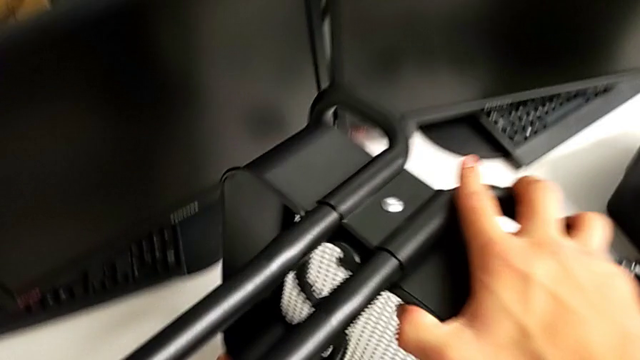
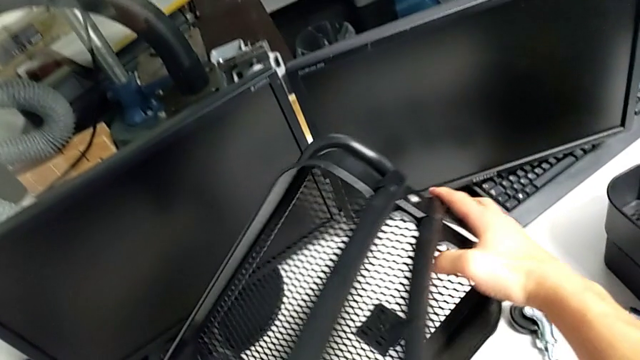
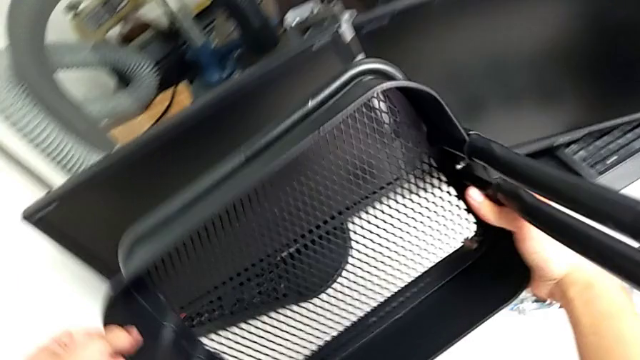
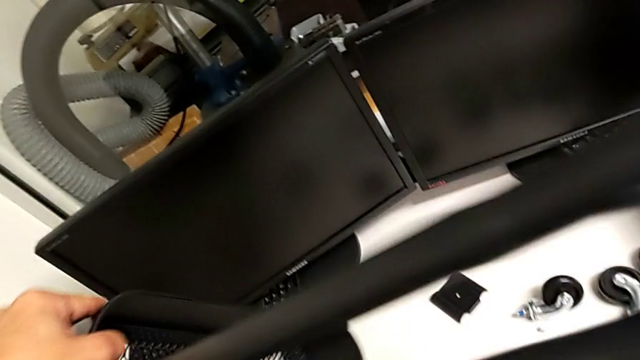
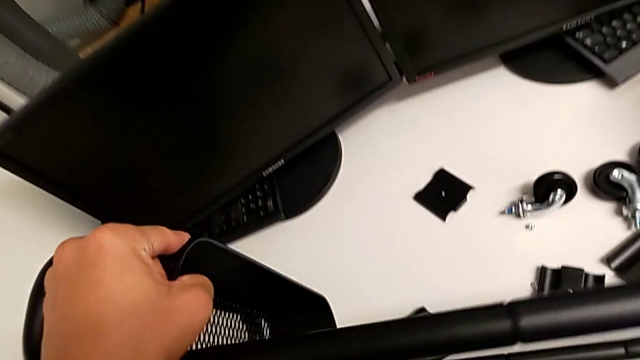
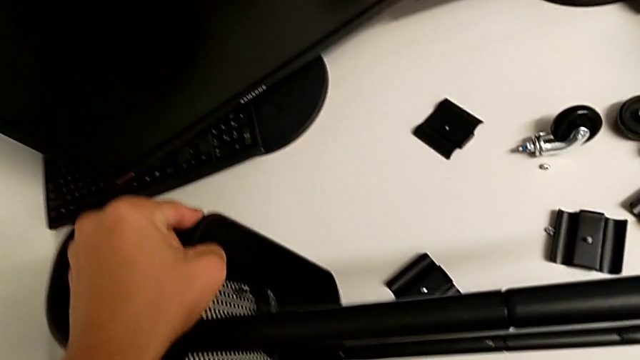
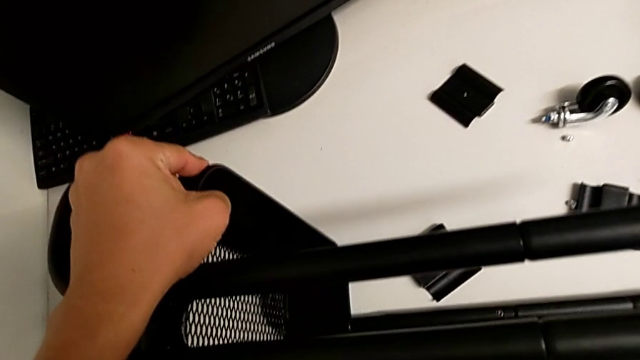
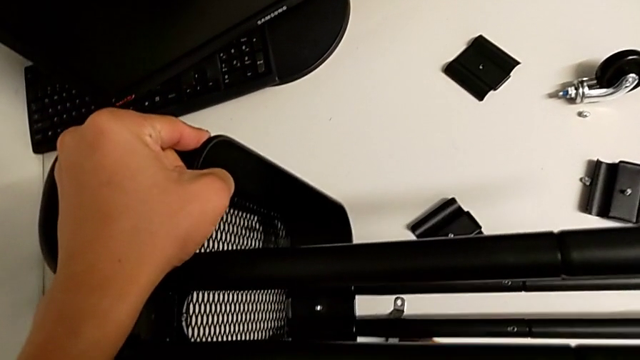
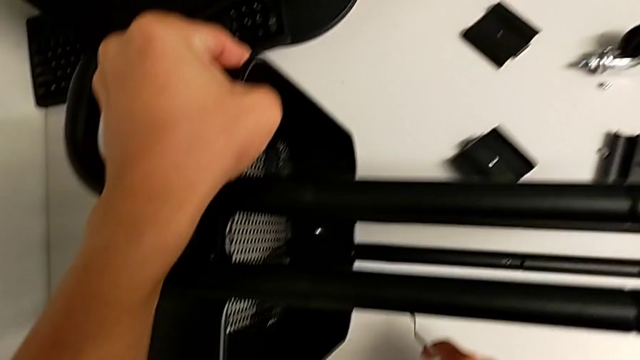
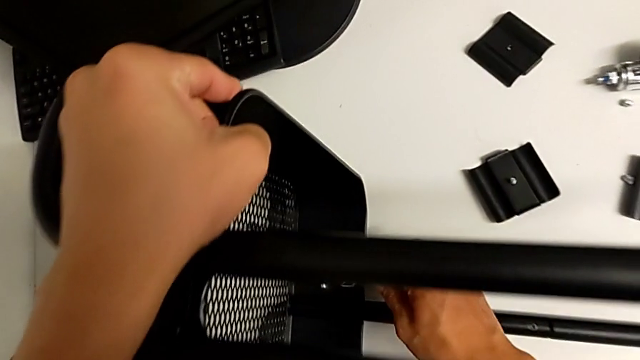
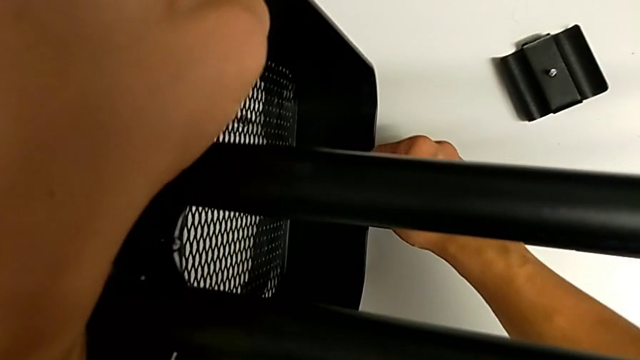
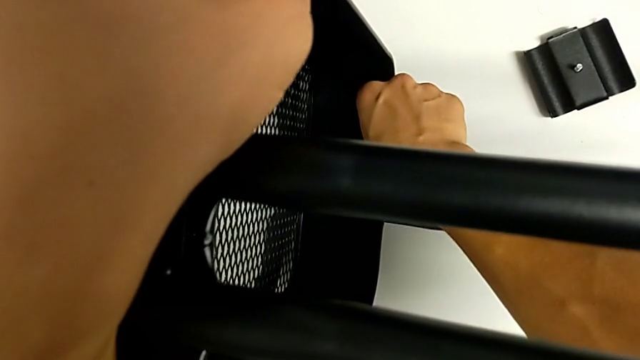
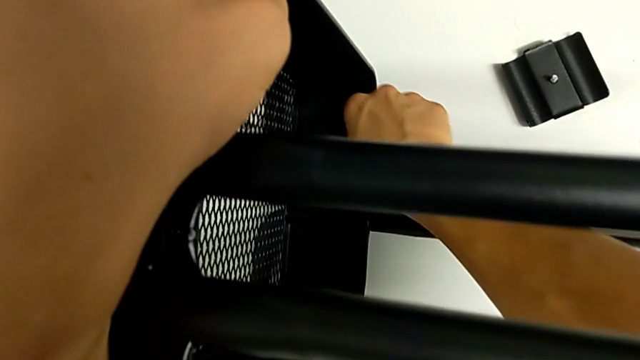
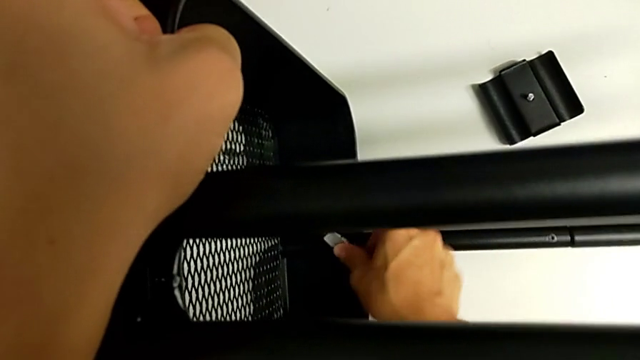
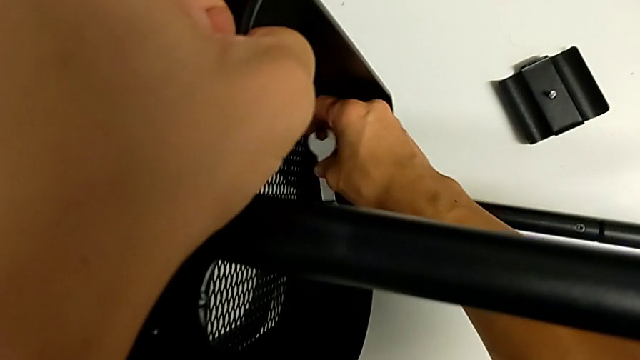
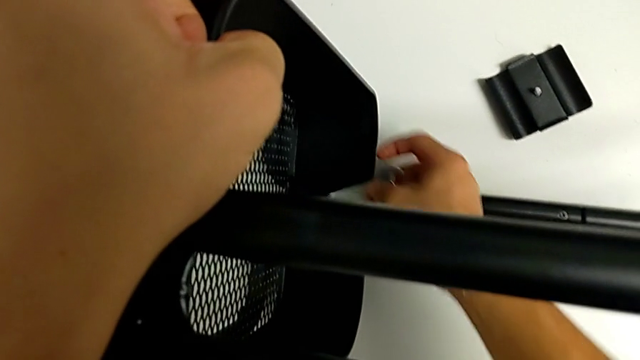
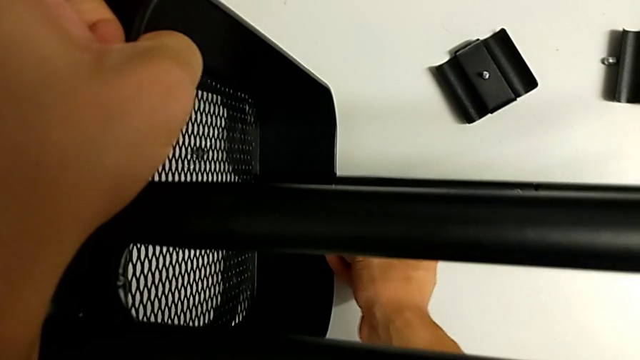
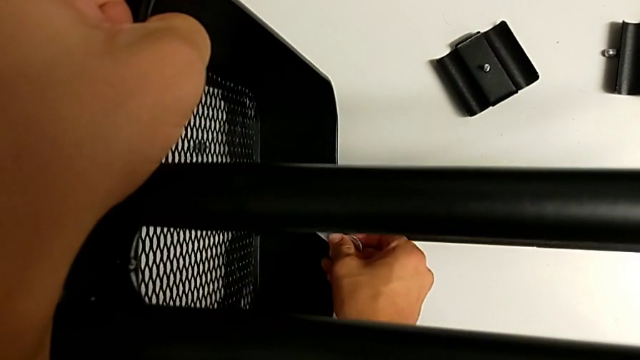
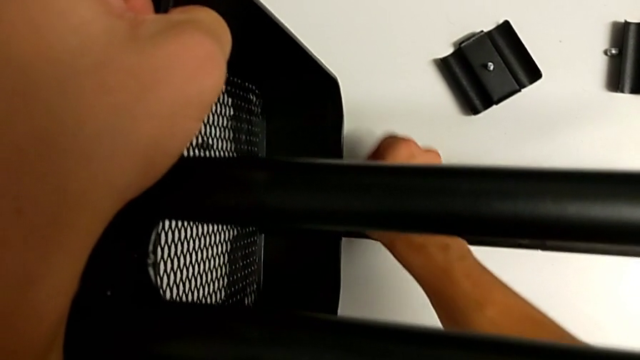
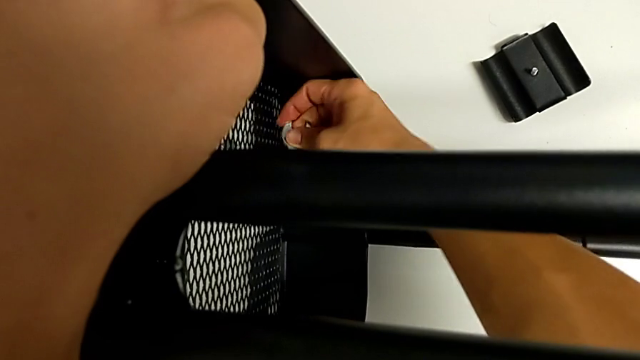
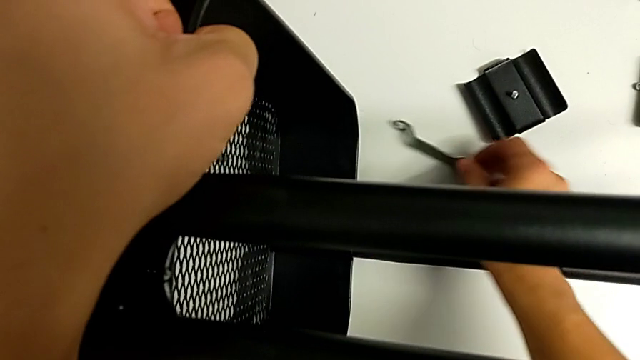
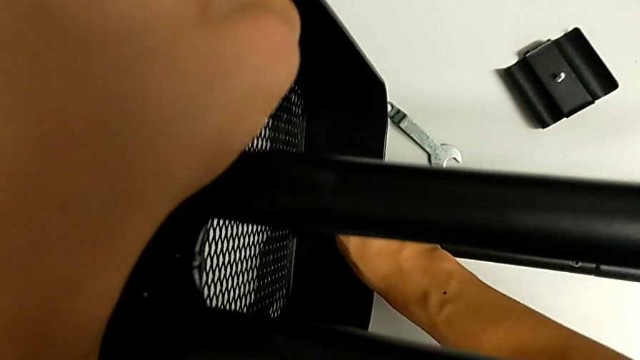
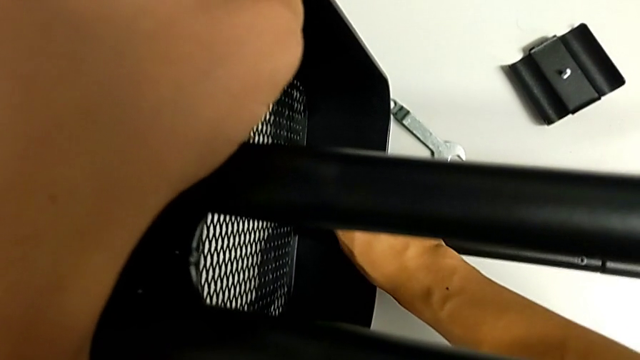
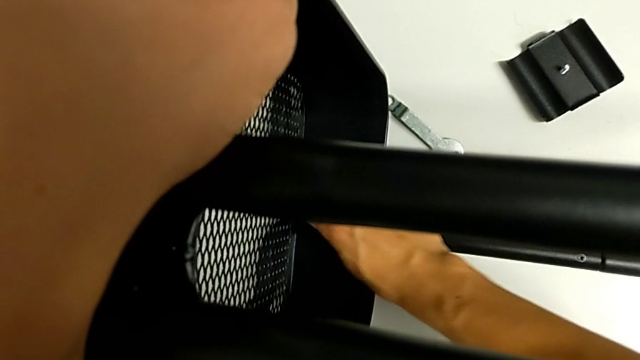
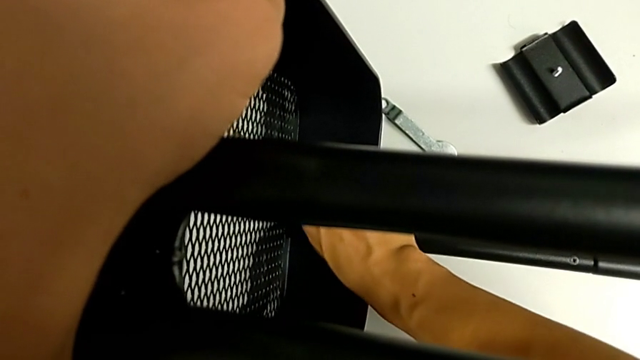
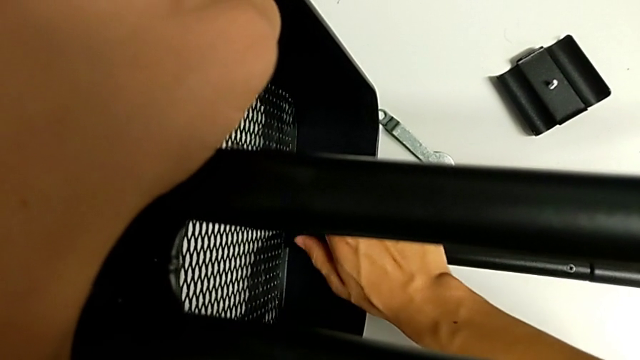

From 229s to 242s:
The camera wearer is removing the sixth bracket. They flip the utility cart, place it, insert the hexagonal wrench, unscrew the hex nut, drop the hexagonal wrench and unscrew the hex nut.

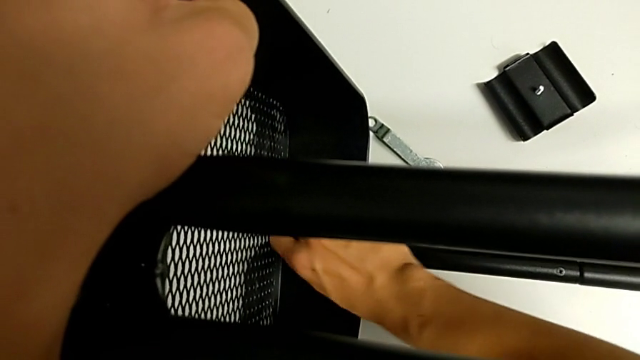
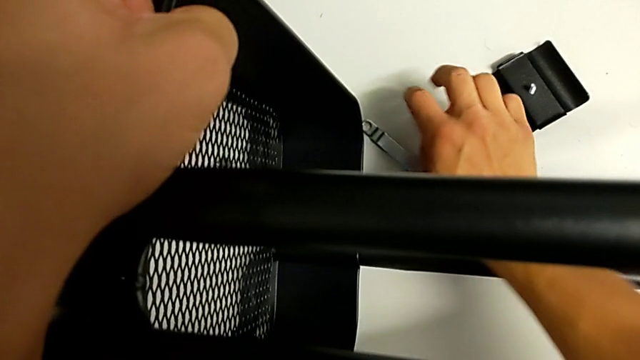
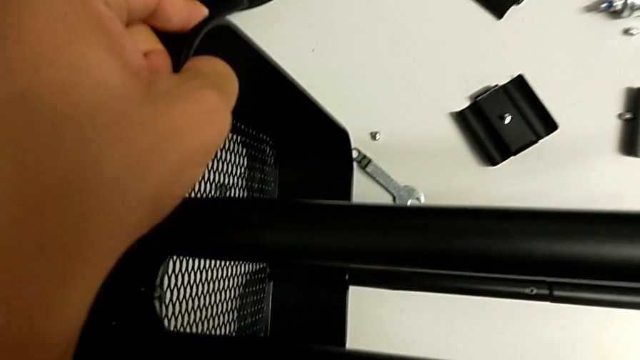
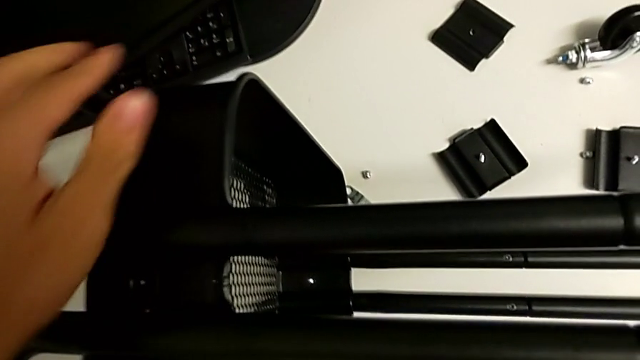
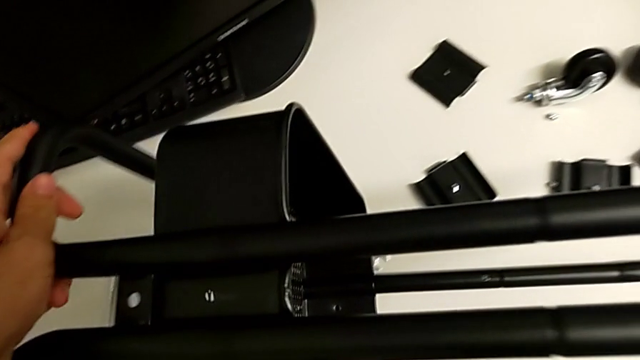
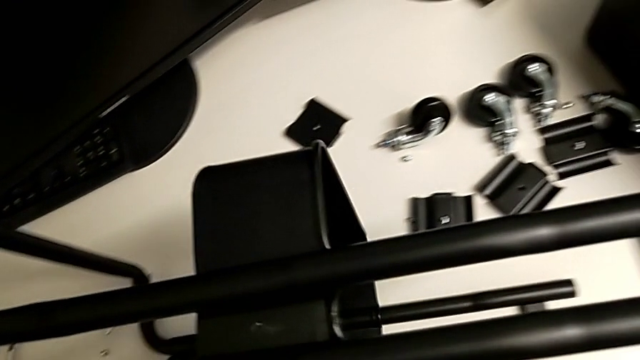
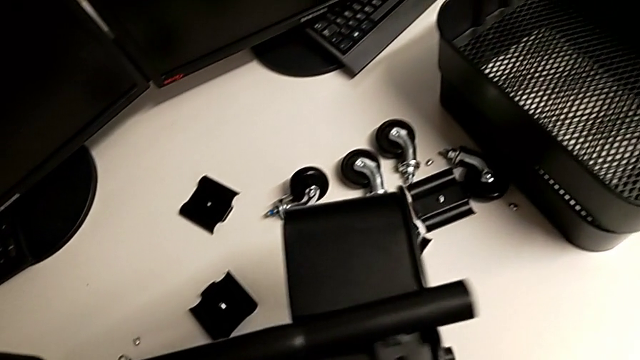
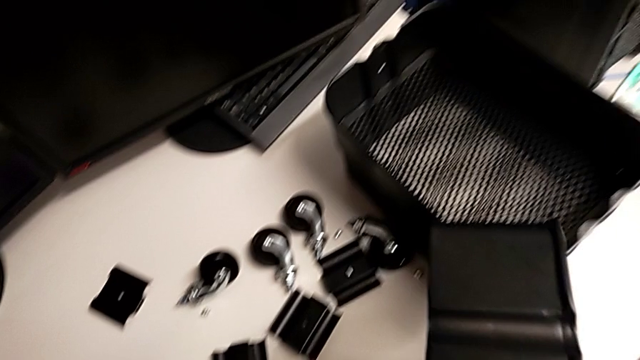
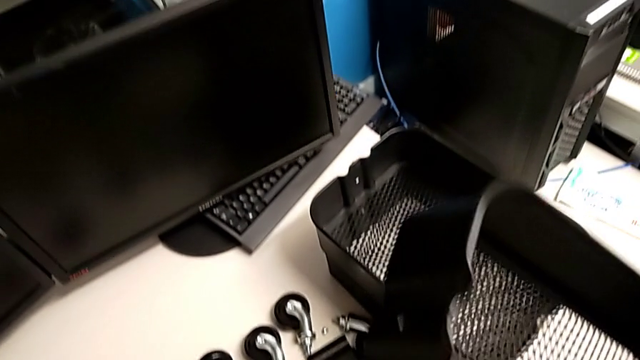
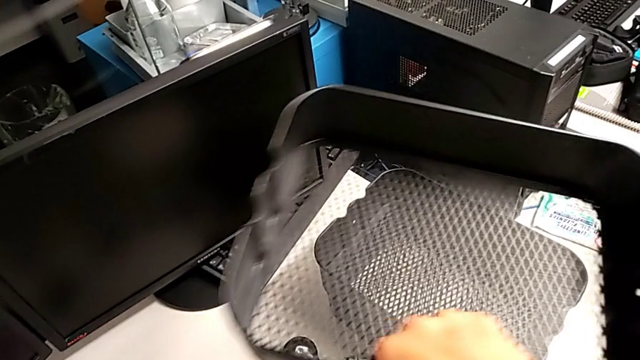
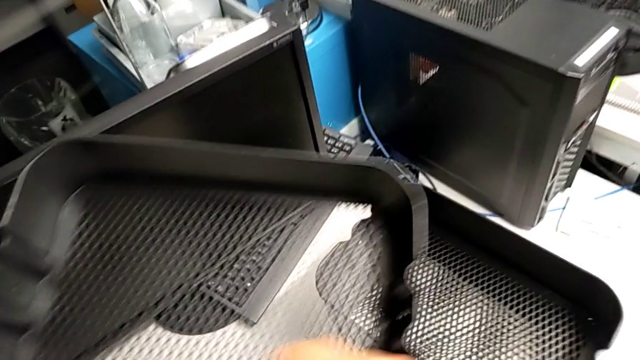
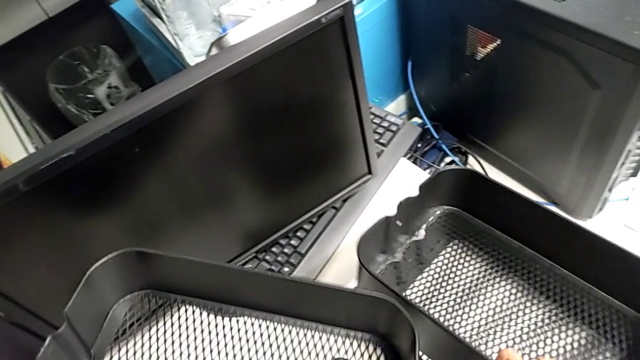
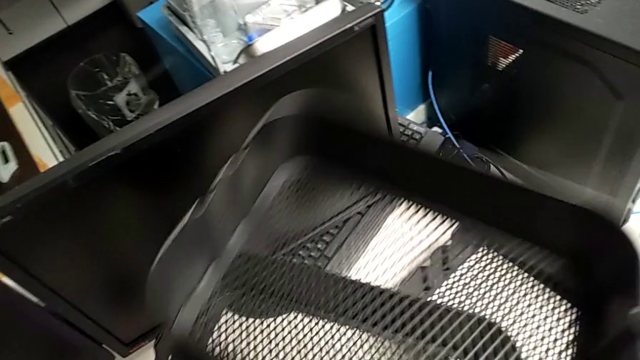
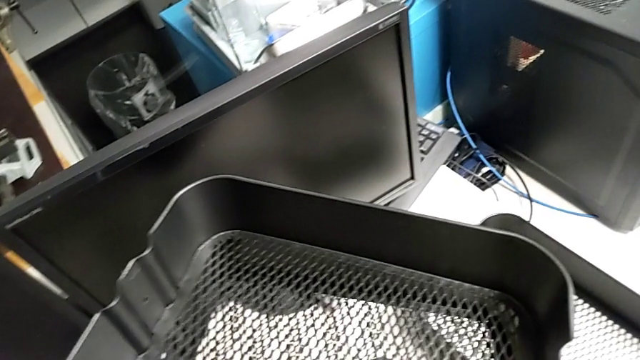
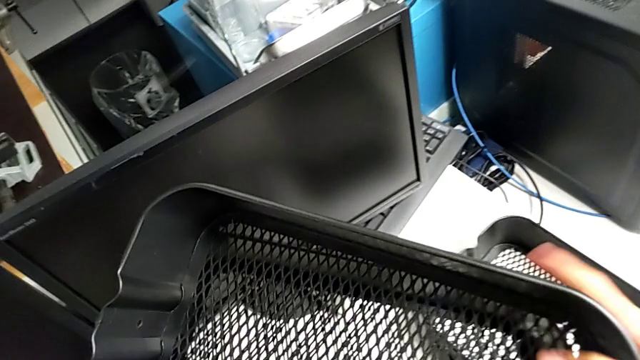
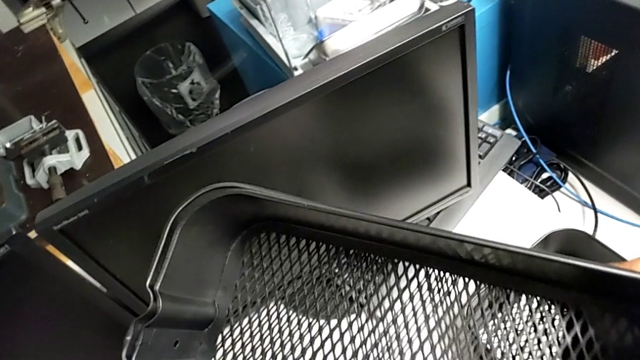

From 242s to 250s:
The camera wearer is removing the sixth bracket. They drop the hex nut, withdraw the bottom tray, grab the tray and begin to stack it.
